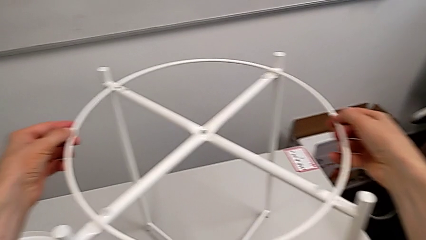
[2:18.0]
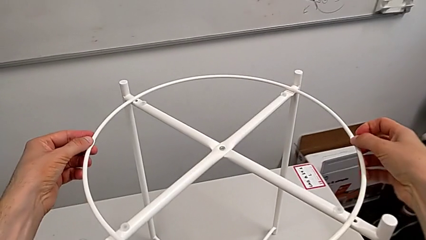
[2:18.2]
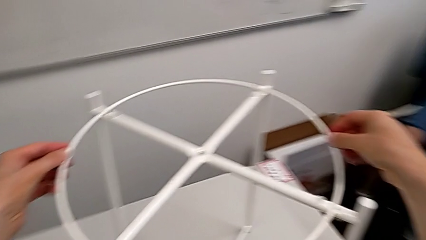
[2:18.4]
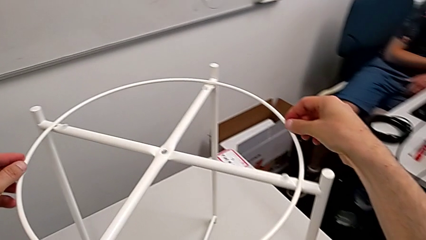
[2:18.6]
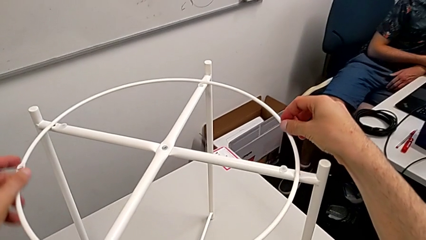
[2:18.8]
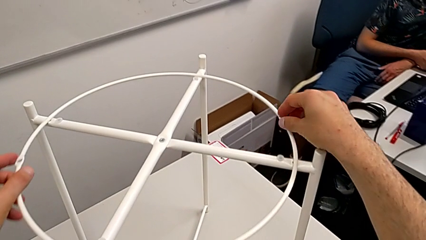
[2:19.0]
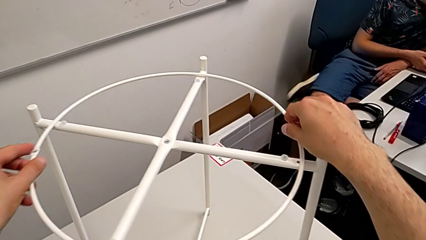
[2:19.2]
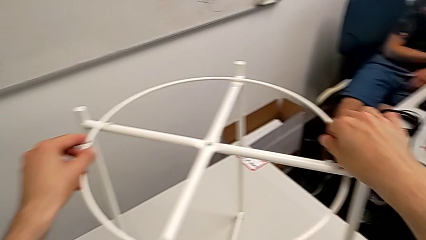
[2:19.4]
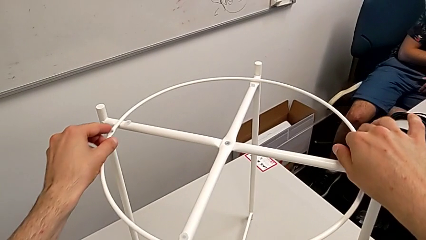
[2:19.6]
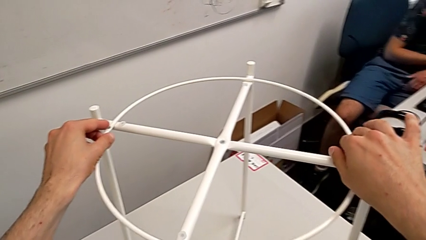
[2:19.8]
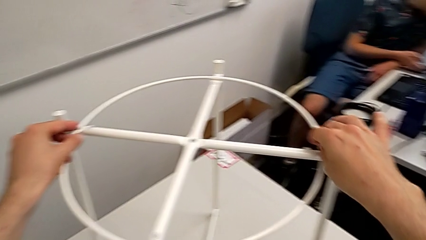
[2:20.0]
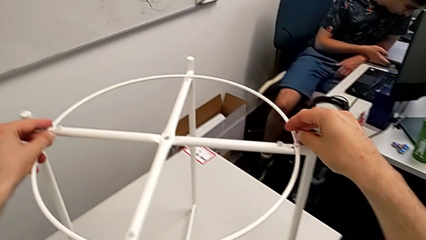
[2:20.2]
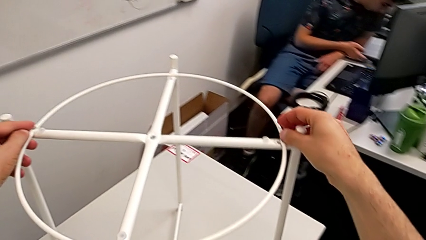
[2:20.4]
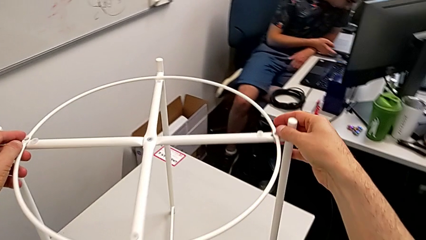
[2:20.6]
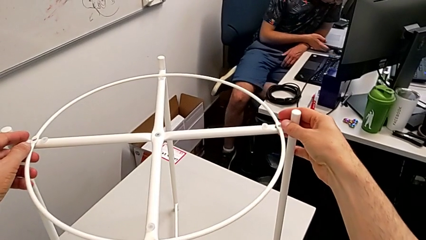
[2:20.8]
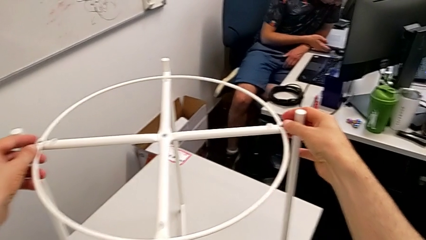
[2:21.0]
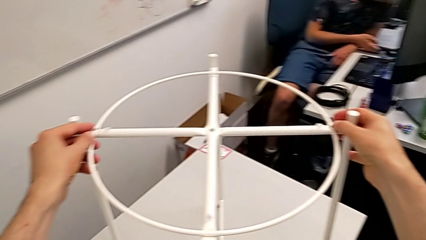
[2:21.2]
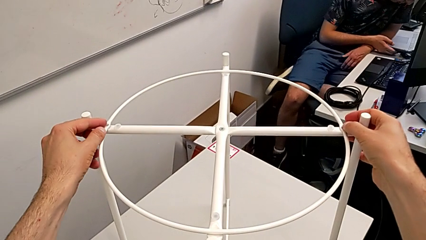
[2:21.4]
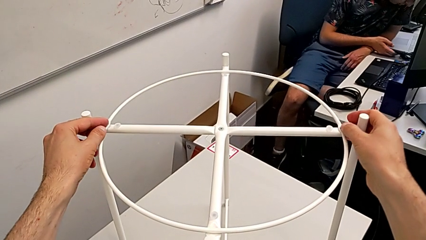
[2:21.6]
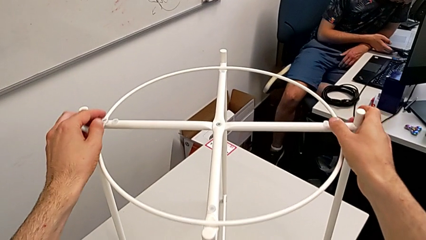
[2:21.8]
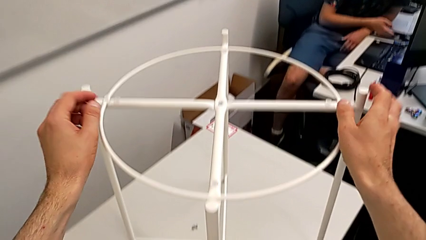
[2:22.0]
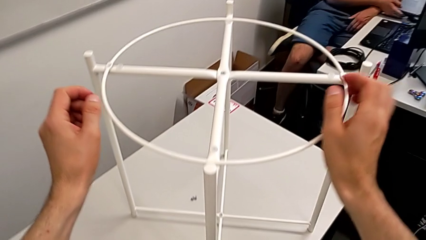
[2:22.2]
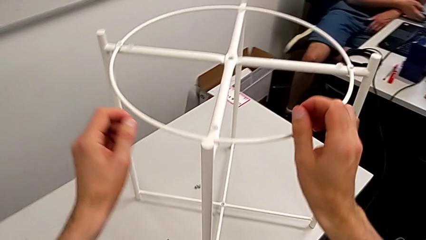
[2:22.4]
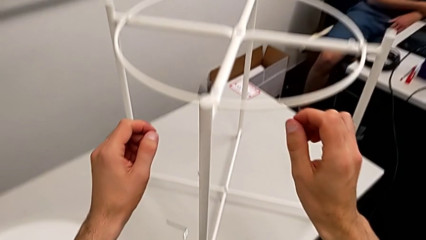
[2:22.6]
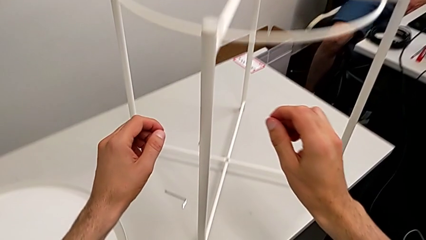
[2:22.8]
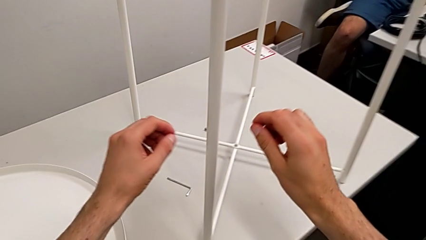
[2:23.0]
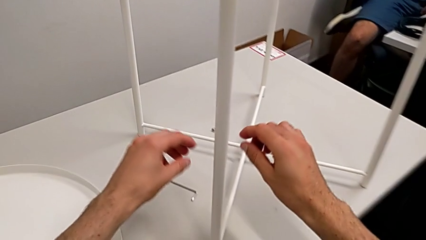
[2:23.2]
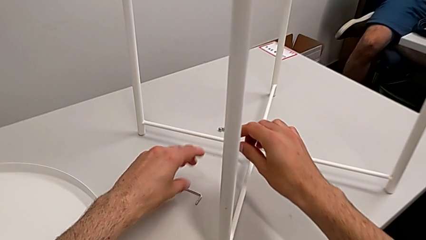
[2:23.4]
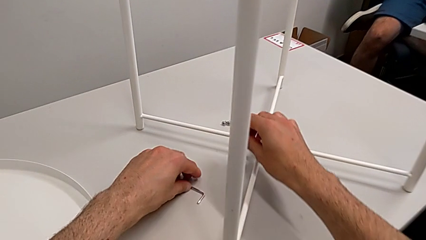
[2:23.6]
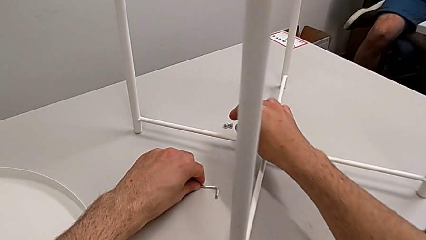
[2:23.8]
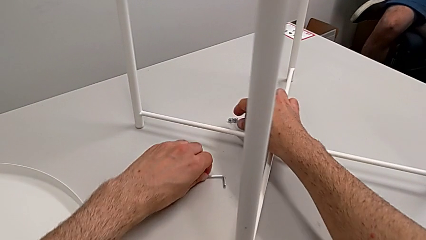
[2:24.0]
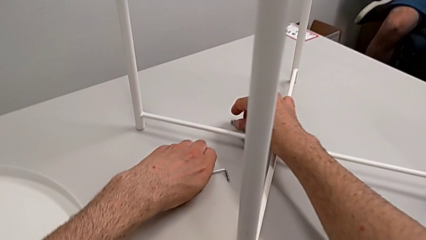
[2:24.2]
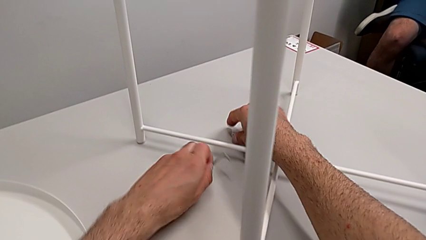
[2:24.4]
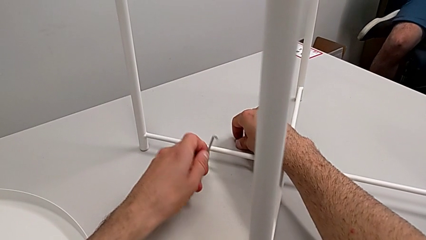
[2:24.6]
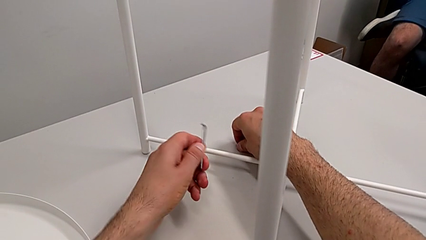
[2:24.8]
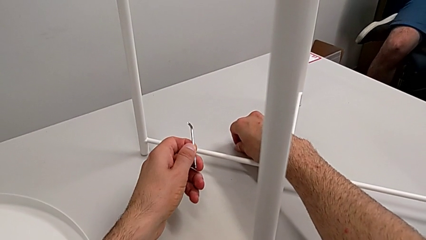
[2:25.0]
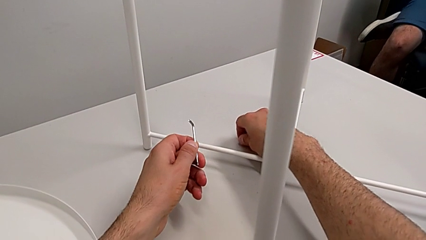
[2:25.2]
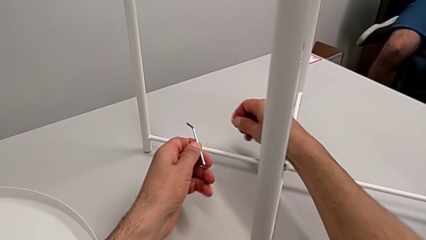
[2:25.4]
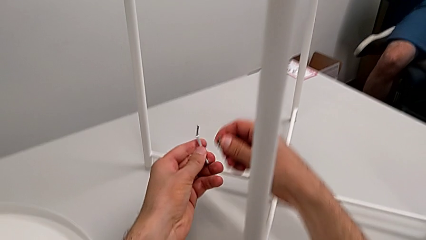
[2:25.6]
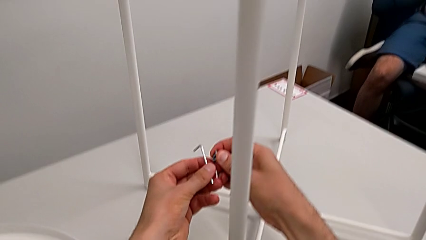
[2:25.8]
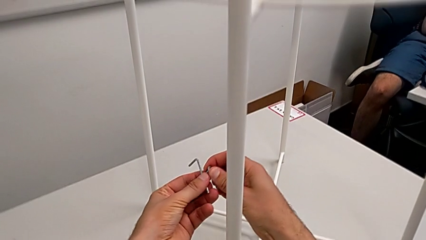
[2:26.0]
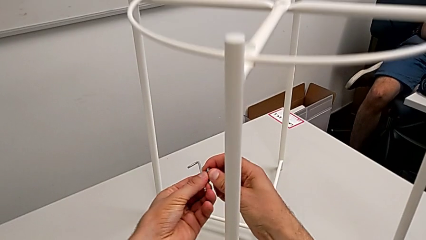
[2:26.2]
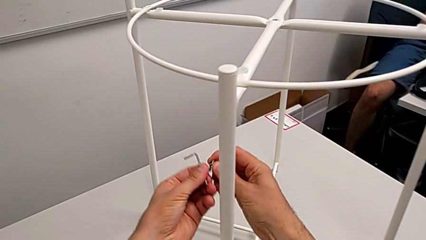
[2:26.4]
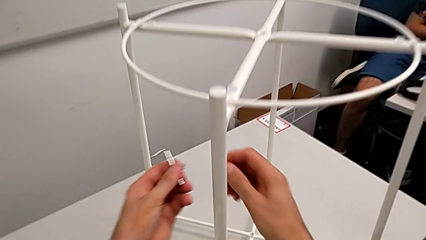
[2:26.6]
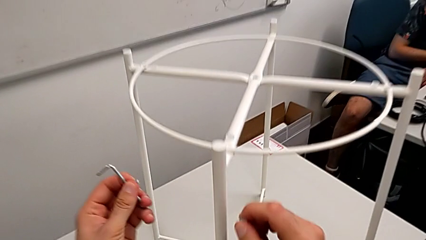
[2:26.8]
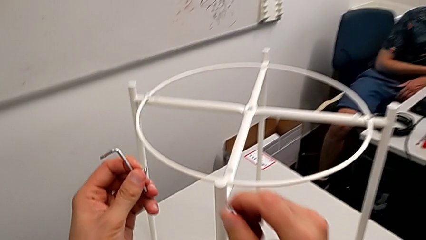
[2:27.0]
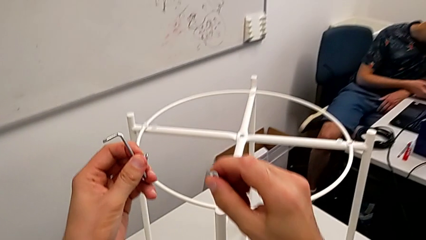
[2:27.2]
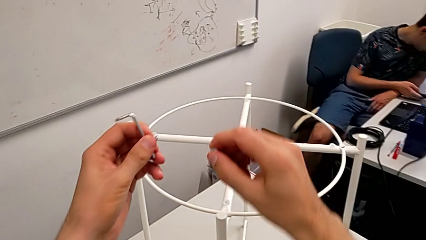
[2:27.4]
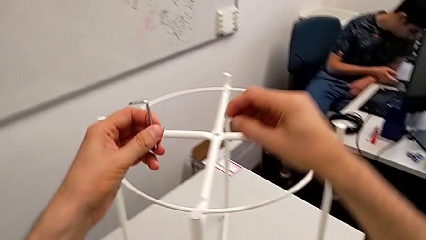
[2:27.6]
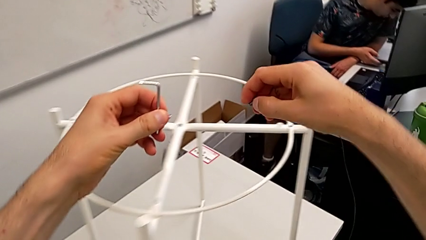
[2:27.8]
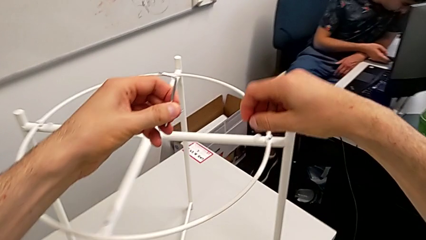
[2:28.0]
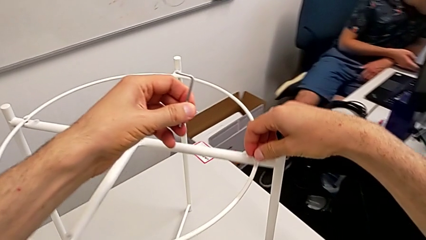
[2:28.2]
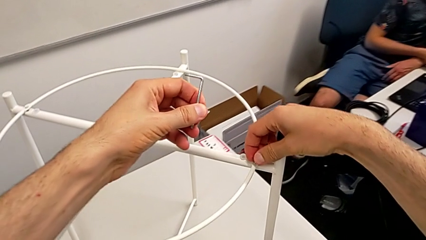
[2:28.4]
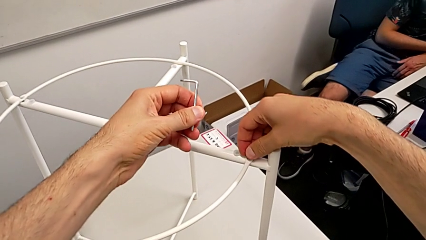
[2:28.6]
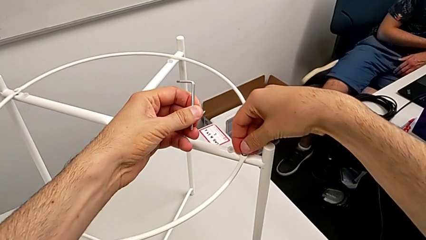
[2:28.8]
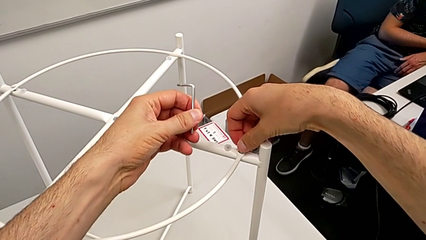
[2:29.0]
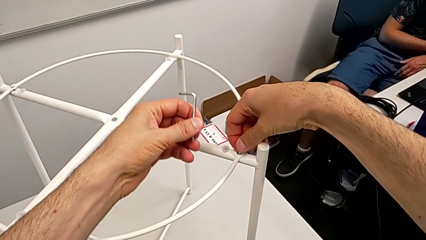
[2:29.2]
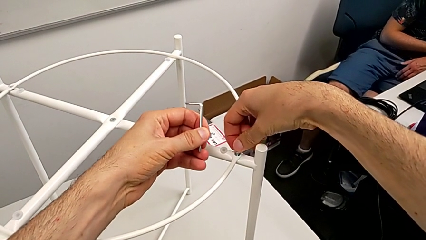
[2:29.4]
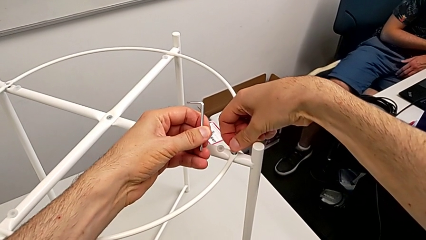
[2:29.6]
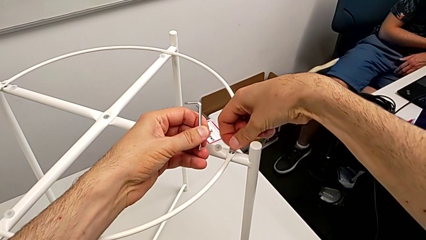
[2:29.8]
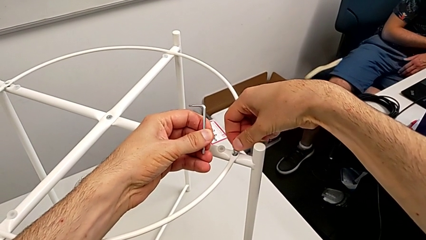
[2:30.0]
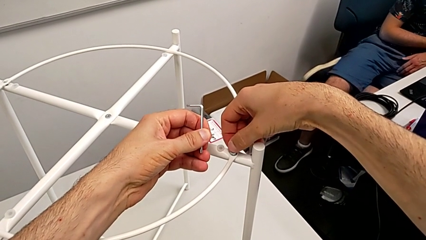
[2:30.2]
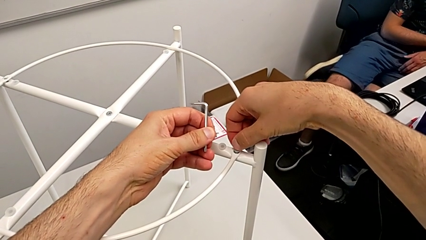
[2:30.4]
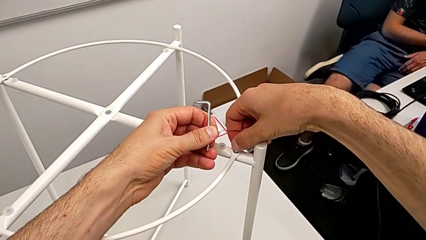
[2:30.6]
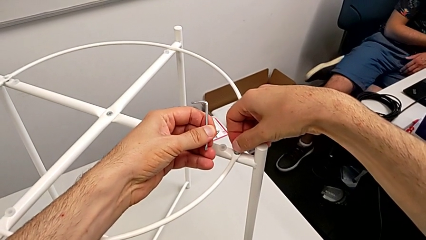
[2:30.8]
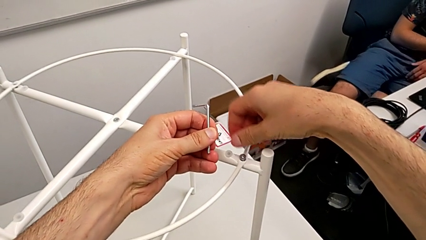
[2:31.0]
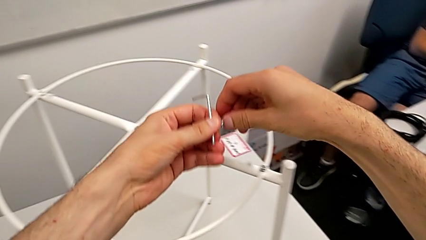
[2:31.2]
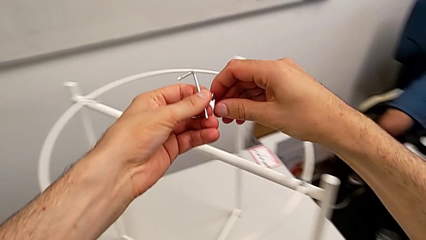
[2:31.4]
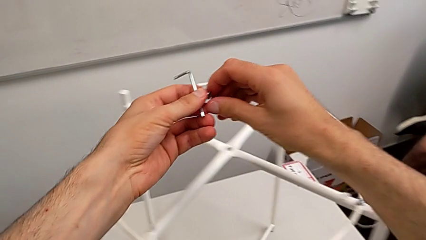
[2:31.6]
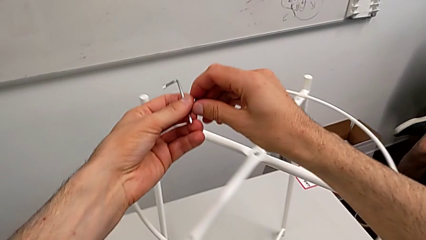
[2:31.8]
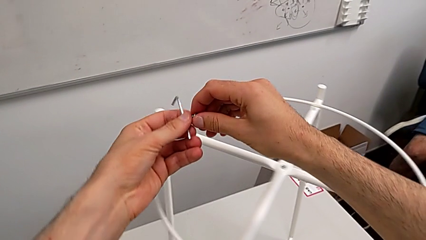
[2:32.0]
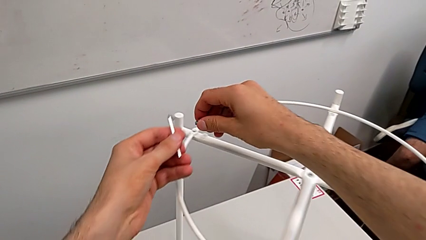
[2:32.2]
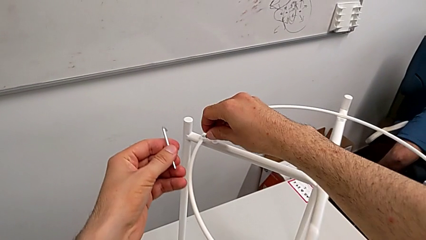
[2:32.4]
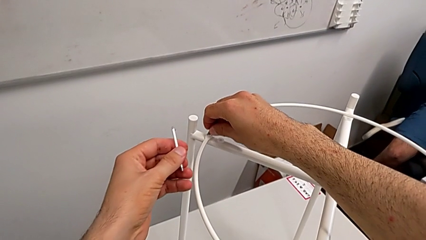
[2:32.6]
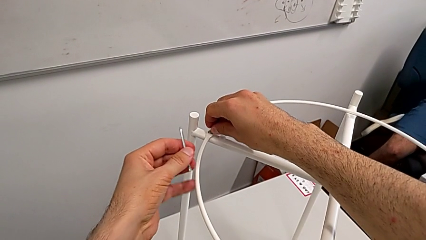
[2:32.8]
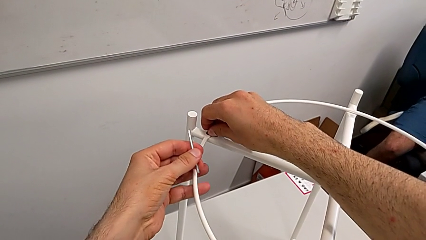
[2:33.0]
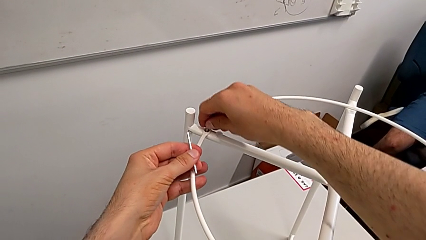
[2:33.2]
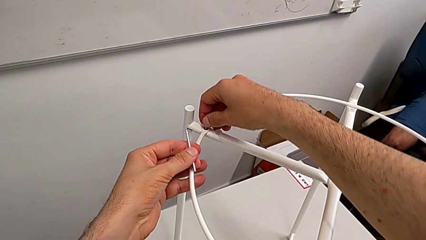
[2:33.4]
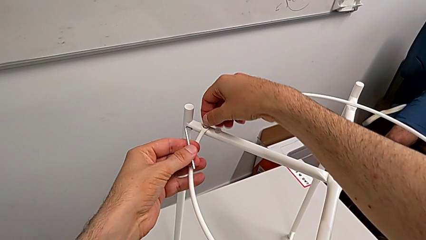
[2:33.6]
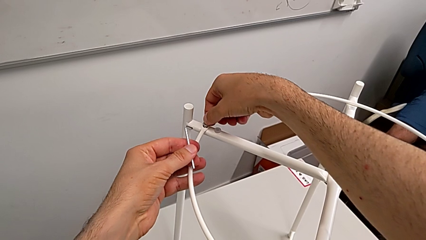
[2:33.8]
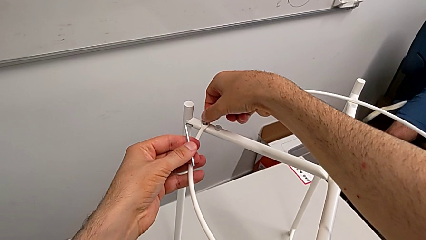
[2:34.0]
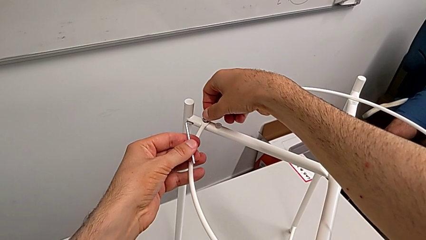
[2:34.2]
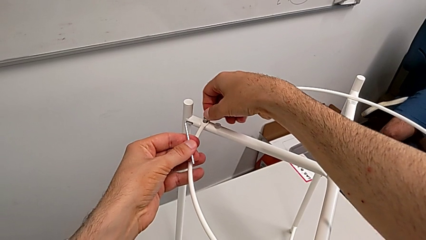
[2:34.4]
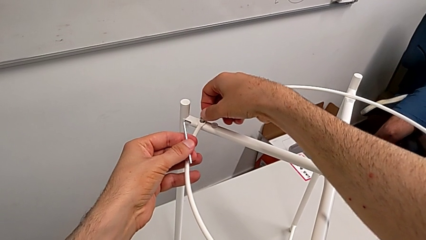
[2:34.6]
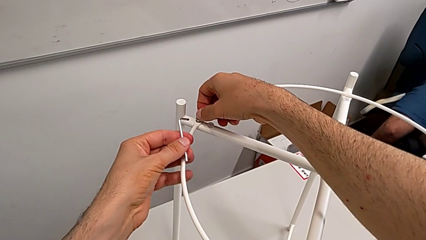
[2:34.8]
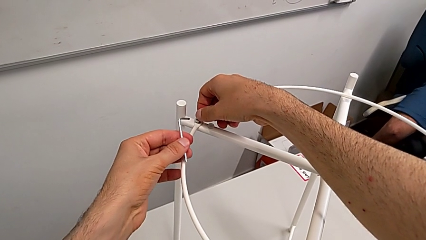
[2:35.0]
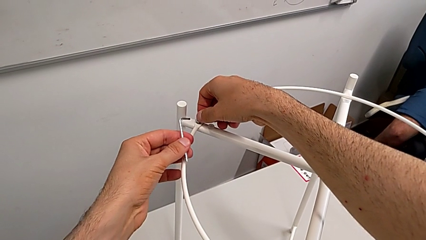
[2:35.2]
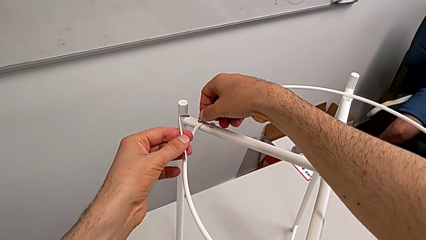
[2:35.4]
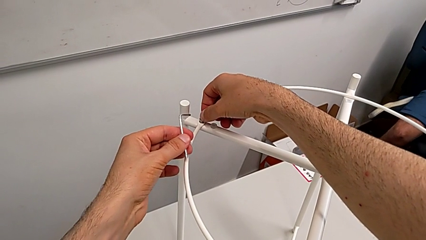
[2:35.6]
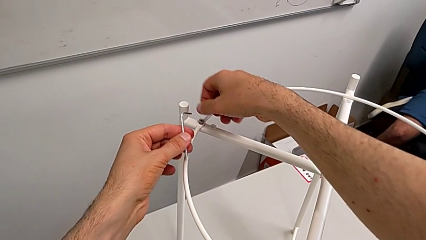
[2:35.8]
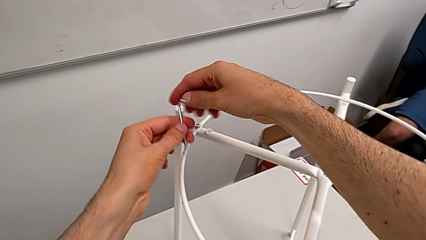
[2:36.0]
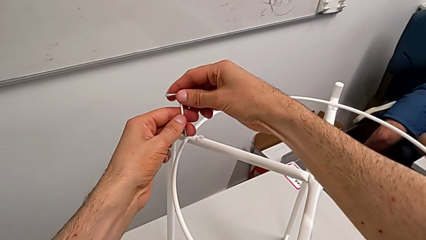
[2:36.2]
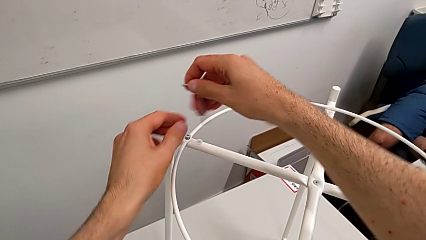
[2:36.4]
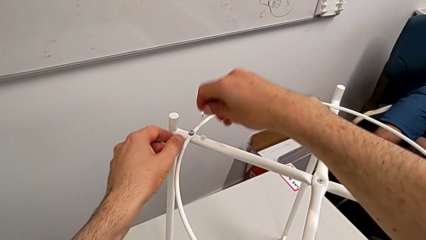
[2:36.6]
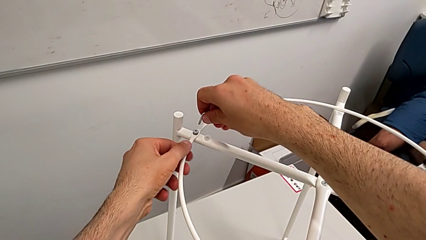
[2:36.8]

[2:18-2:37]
The camera wearer is assembling the circle of the table. They keep aligning the circle, grab the Allen wrench, grab the hex socket head, lift it, insert the right hex socket head, grab the hex socket head, insert the left hex socket head and grab the Allen wrench.
